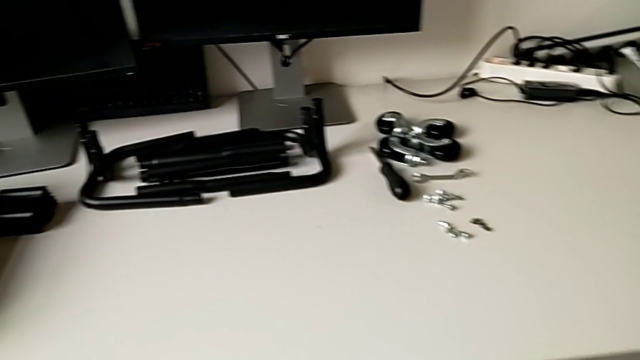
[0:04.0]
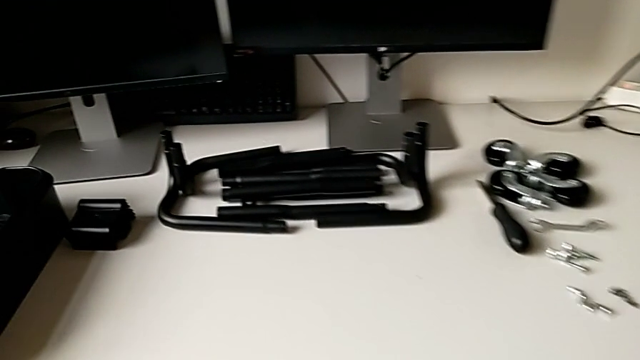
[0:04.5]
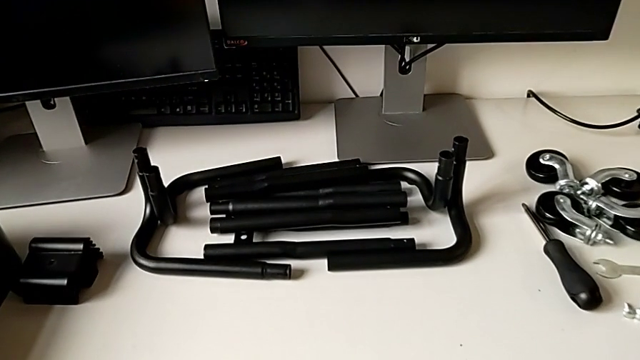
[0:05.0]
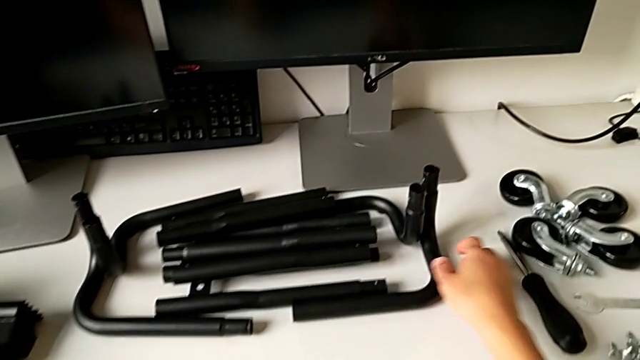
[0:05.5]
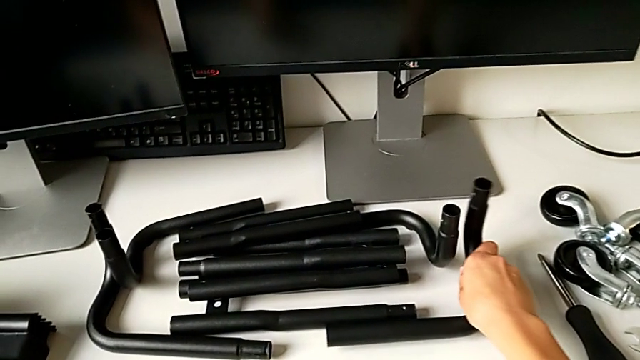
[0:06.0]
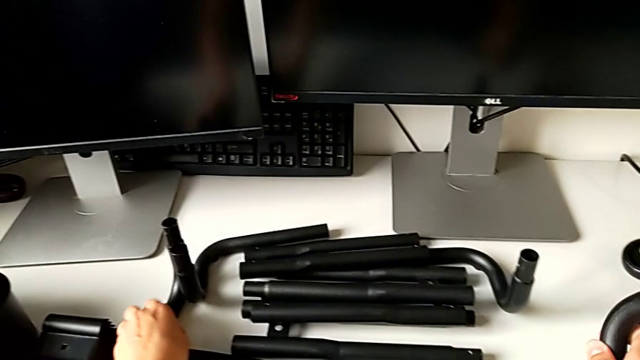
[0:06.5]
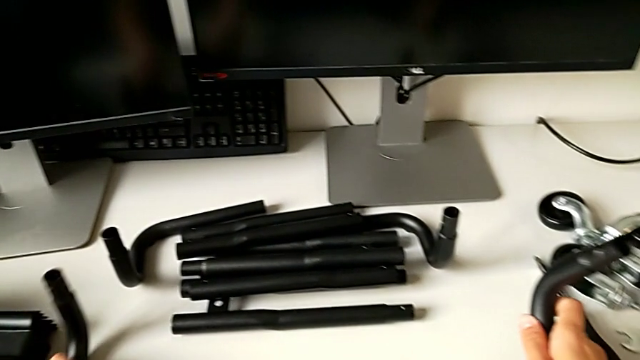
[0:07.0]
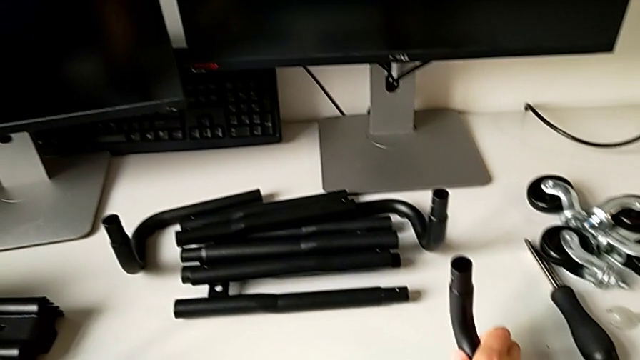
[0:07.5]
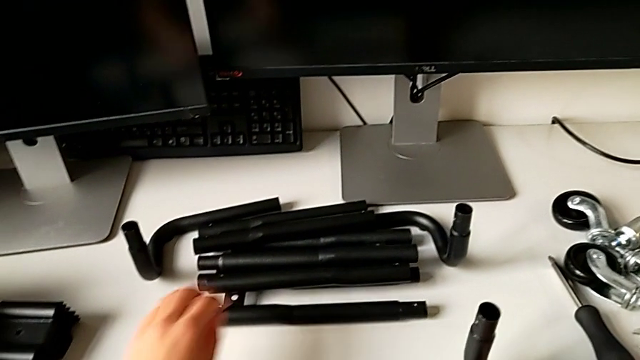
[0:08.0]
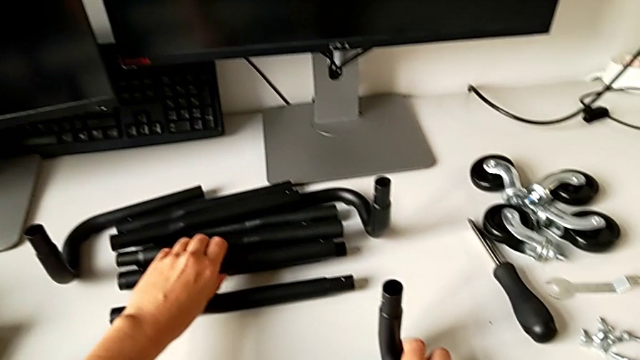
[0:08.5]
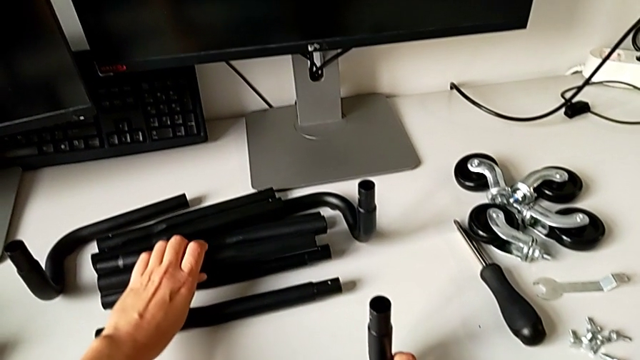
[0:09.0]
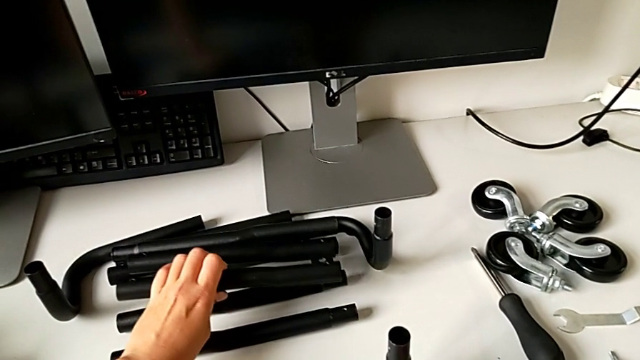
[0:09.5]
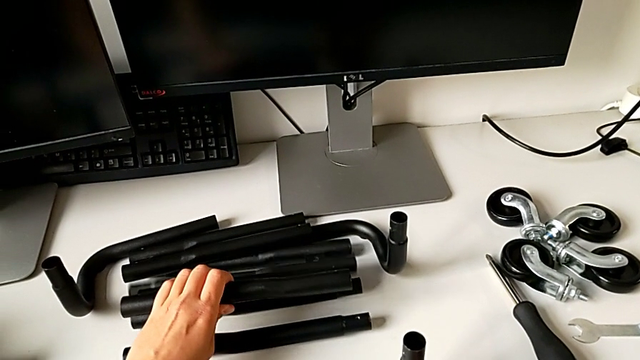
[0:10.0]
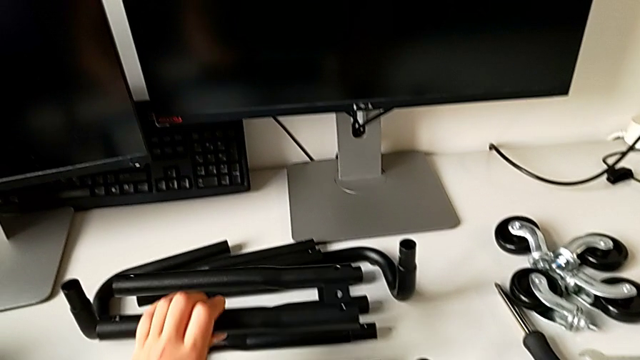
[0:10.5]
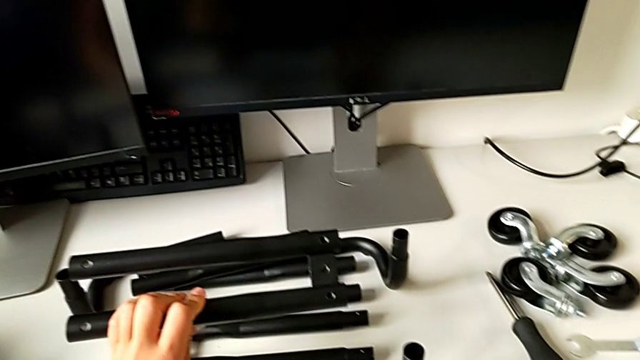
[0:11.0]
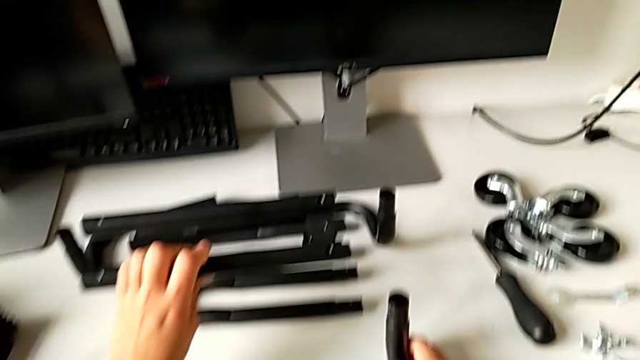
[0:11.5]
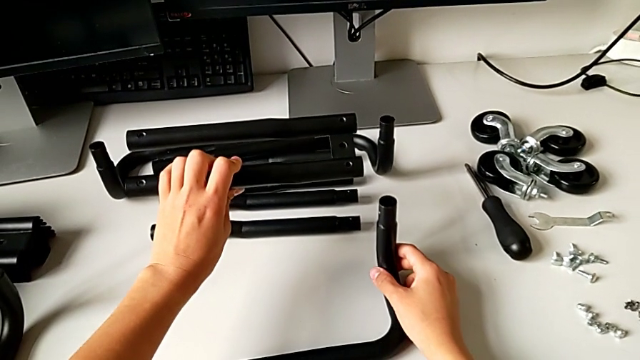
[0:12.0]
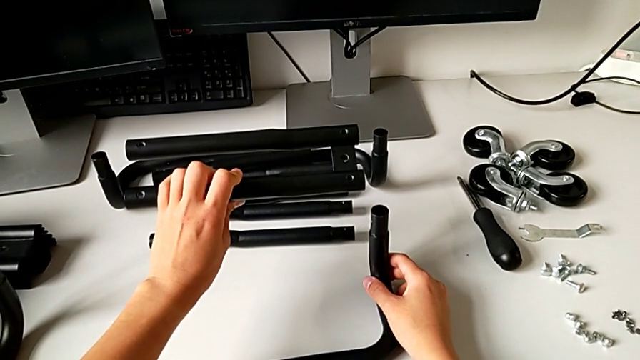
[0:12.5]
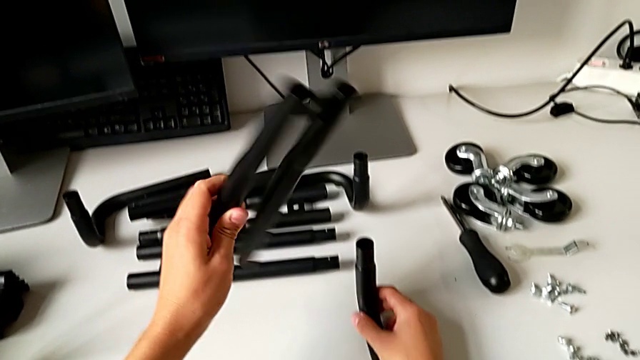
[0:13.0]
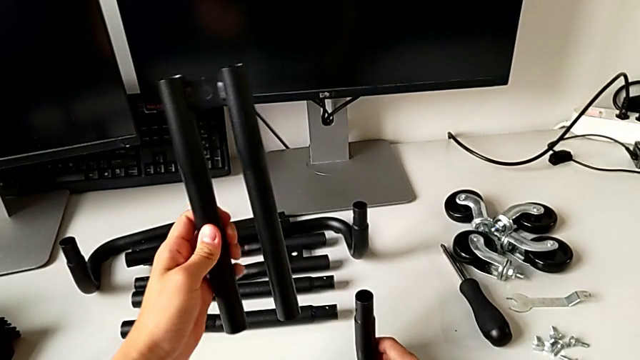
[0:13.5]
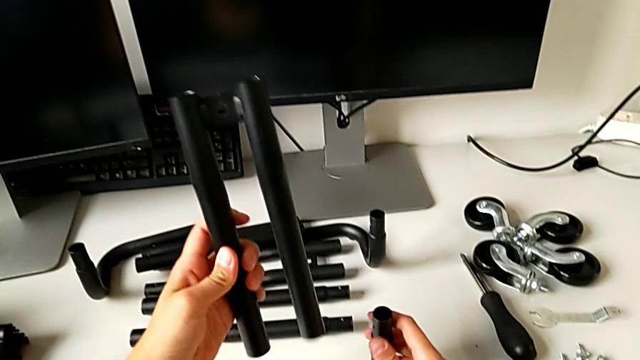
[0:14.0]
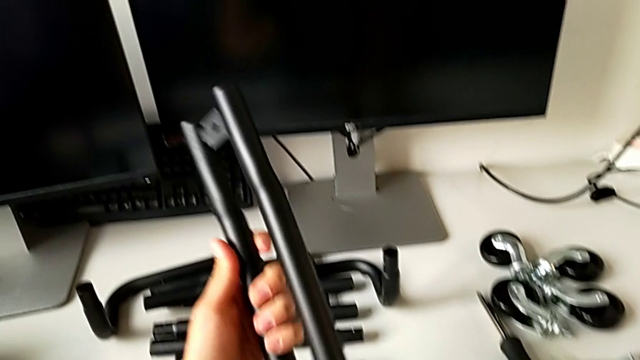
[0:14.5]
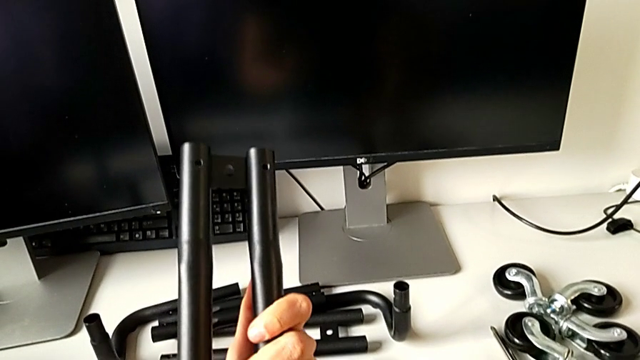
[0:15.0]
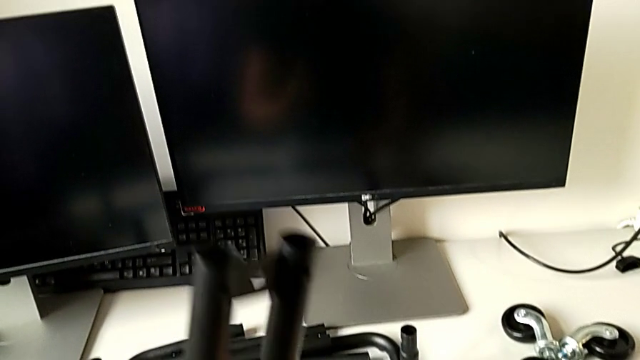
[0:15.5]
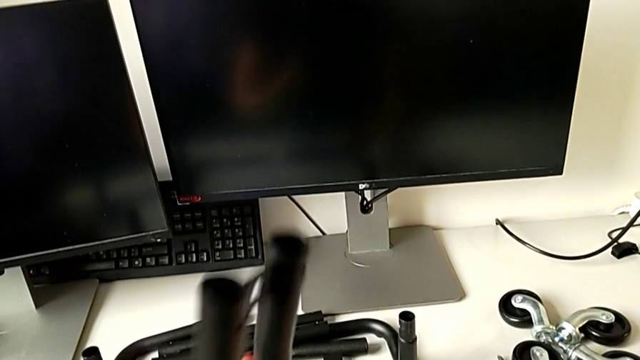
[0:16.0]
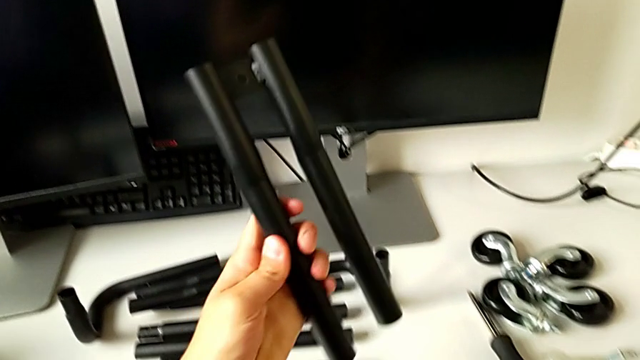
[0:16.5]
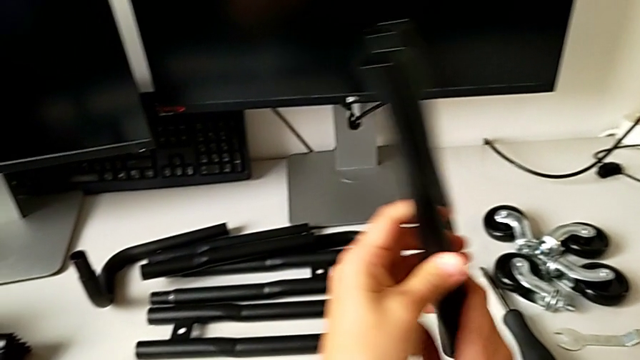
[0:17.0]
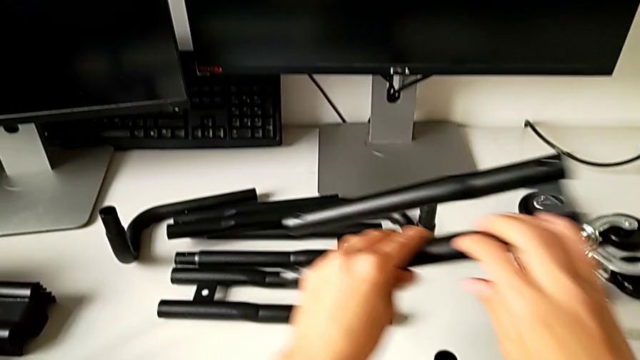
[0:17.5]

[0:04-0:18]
The camera wearer is assembling the first base frame. They grab the first frame, slide it, grab the leg and inspect the first leg.

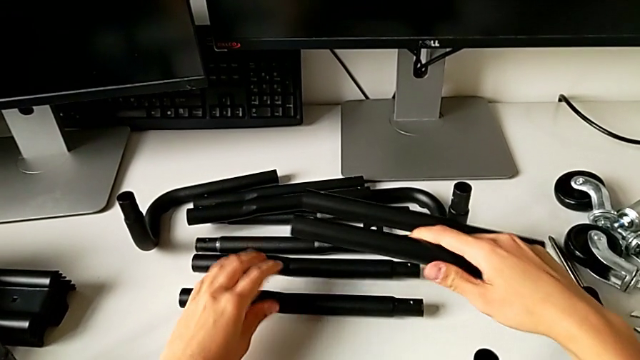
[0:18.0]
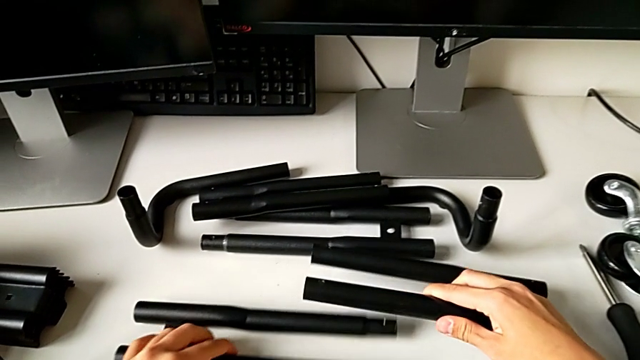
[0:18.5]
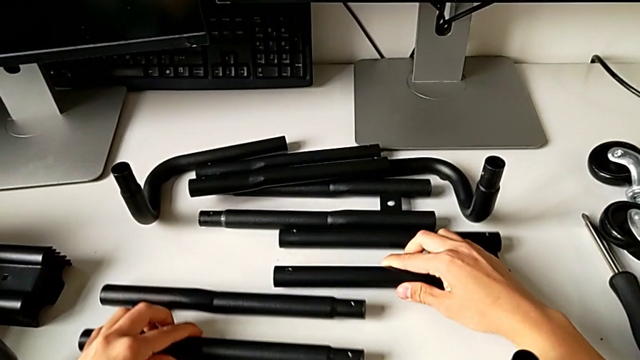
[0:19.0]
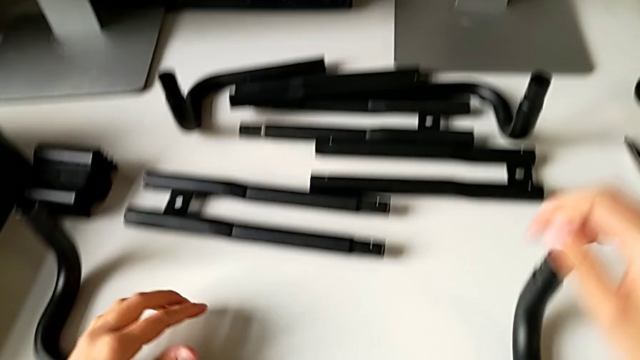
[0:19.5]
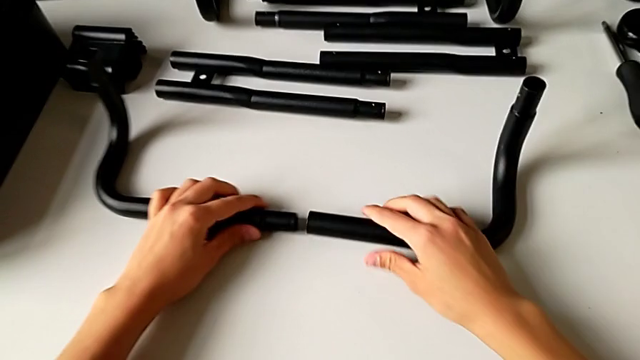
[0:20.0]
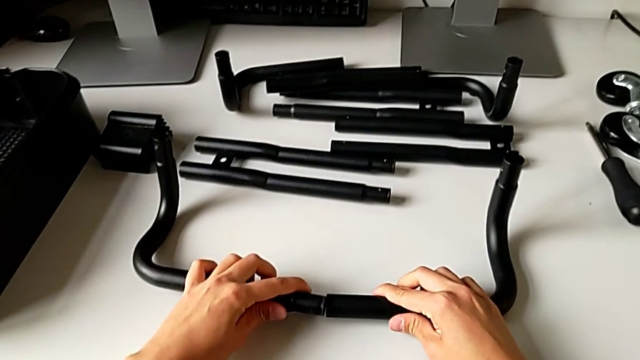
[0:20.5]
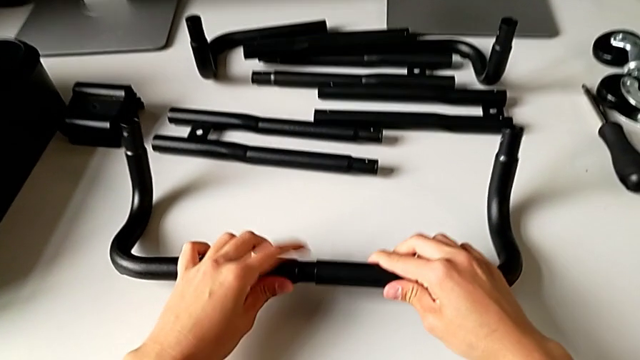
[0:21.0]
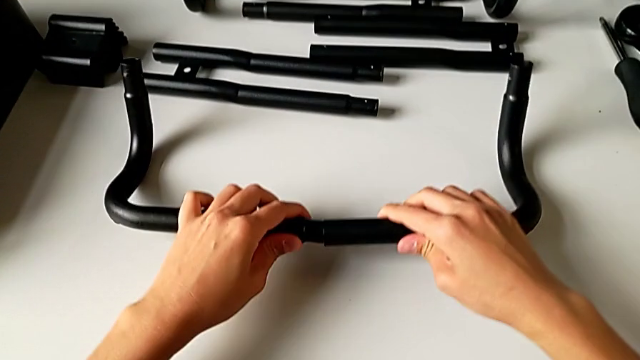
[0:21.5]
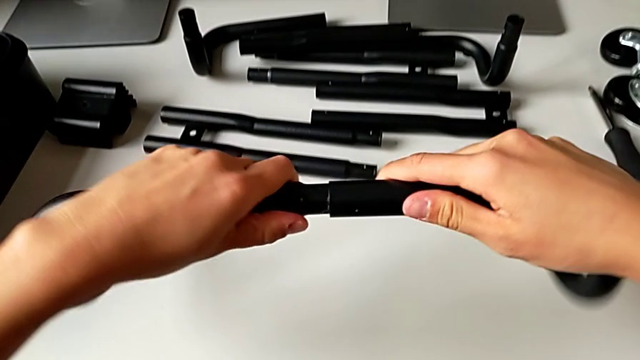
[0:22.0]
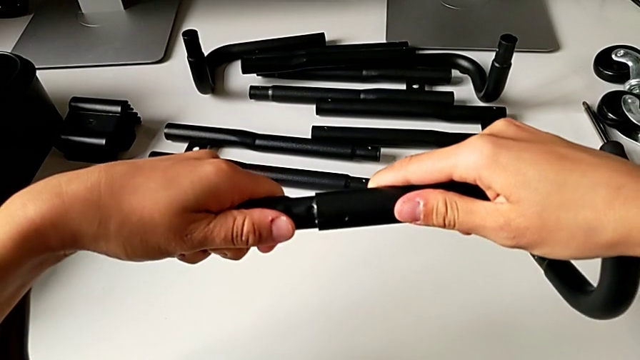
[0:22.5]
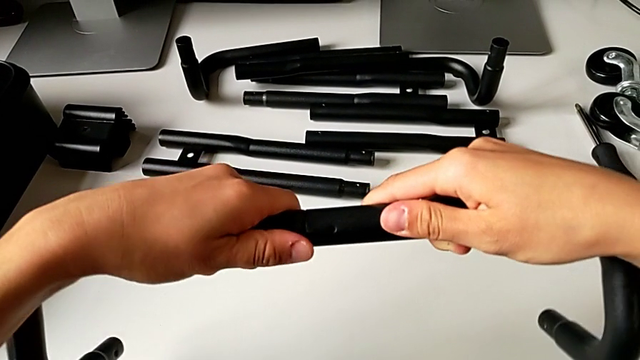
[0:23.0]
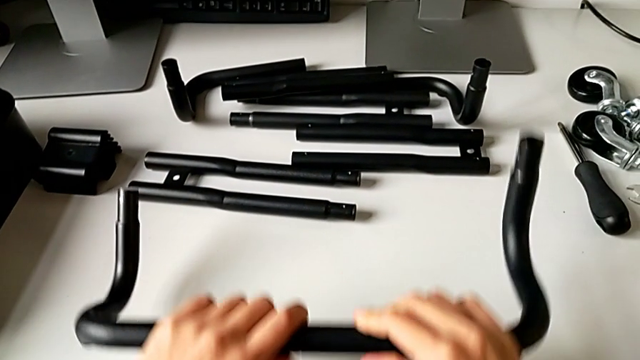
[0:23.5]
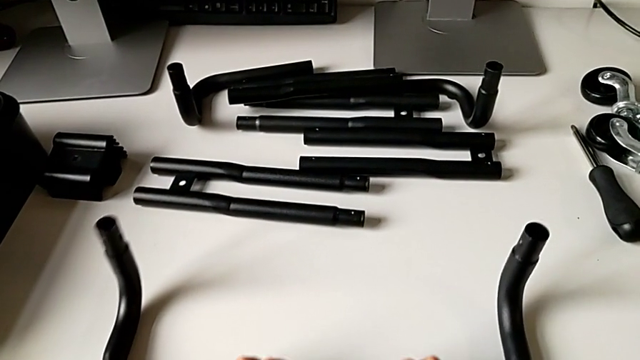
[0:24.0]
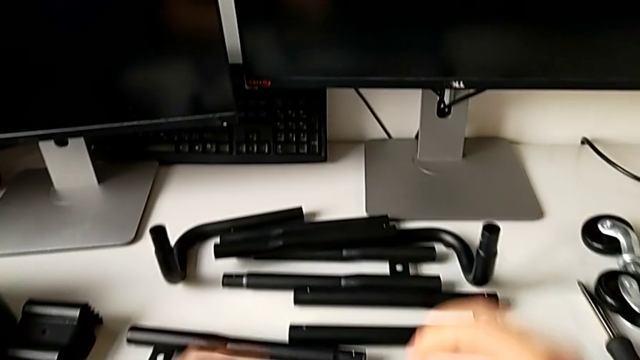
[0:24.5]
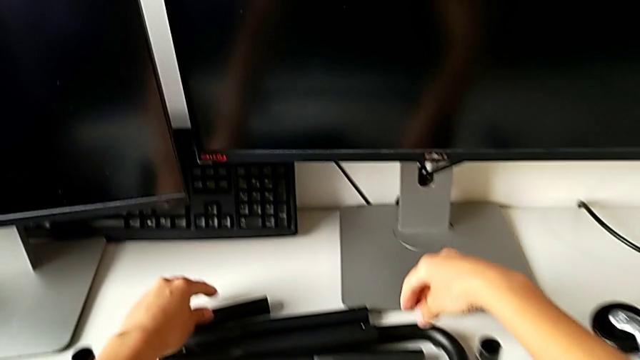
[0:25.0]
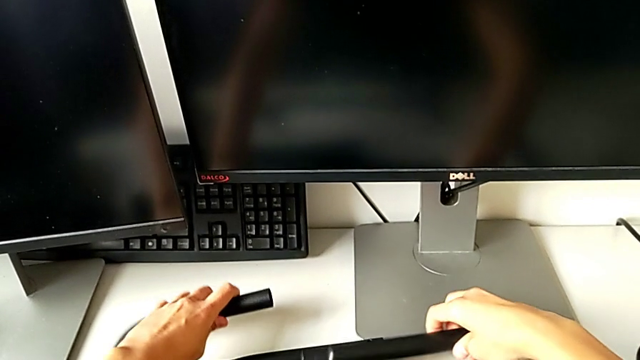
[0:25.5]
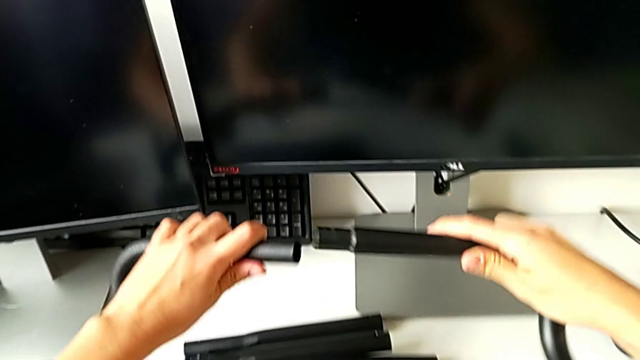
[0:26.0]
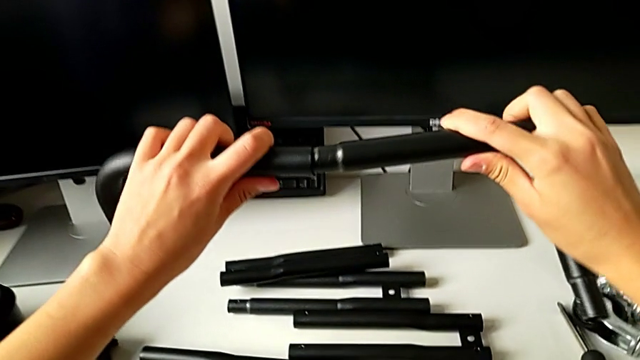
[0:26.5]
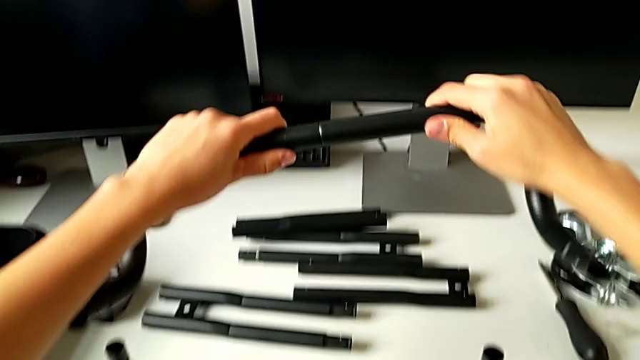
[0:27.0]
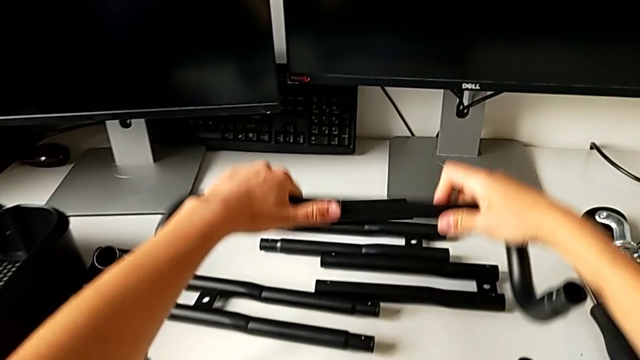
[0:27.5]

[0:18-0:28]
The camera wearer is assembling the first base frame. They place the leg, grab the first frame, assemble it, grab the second frame and assemble it.
